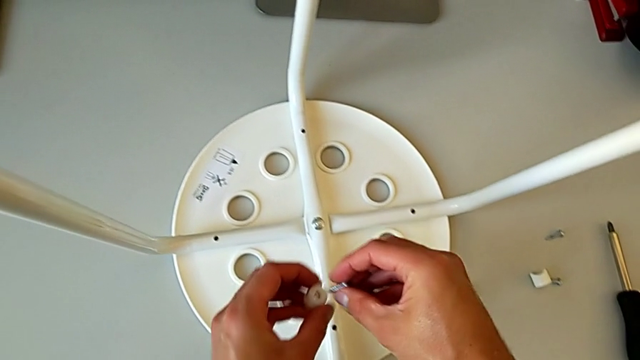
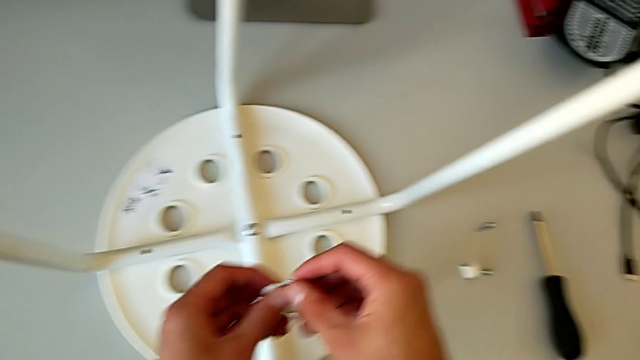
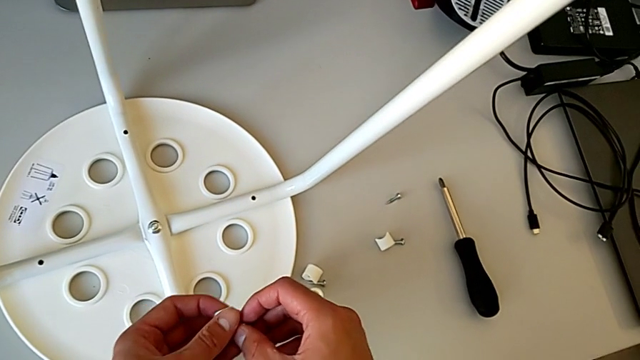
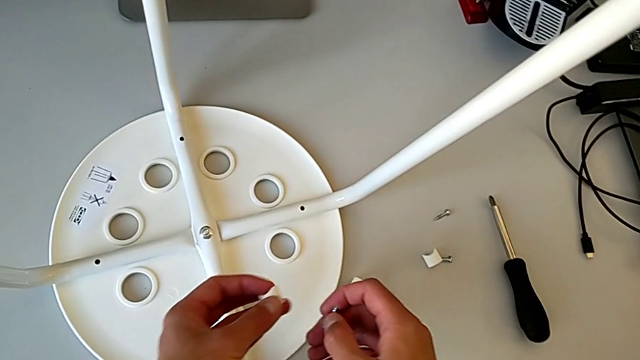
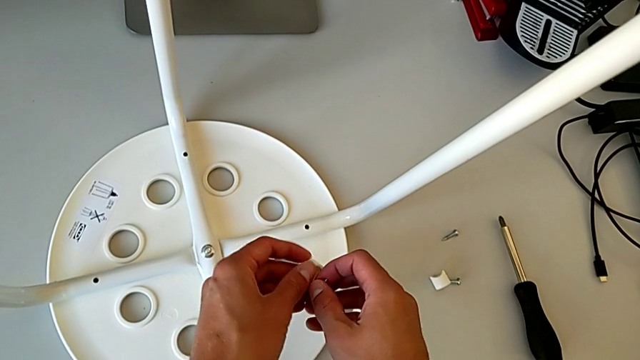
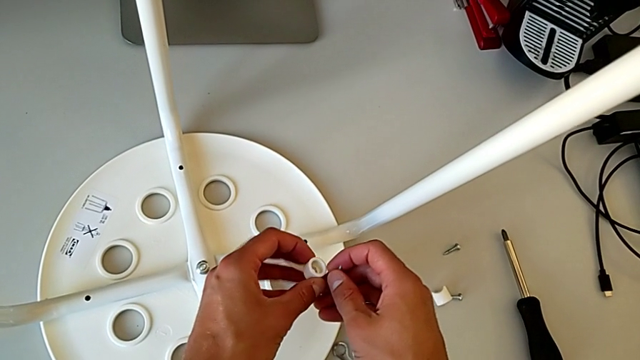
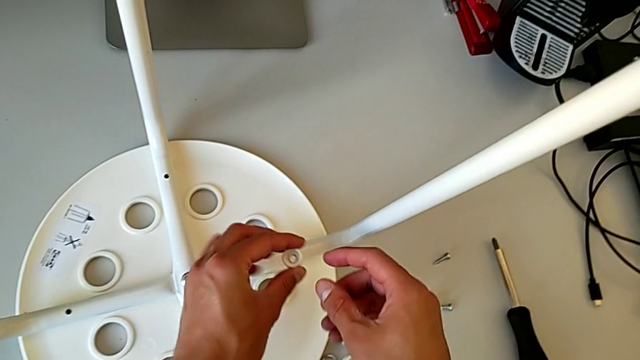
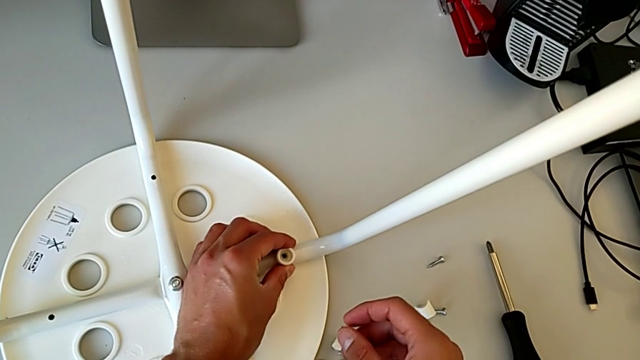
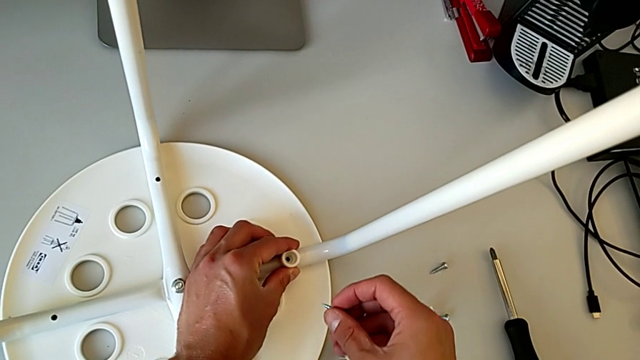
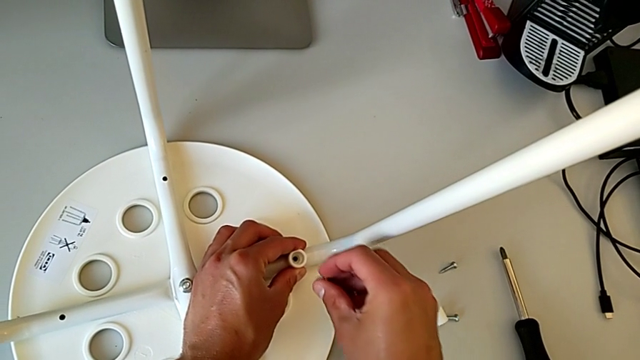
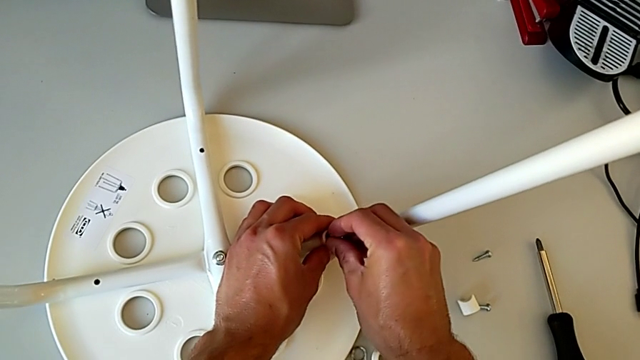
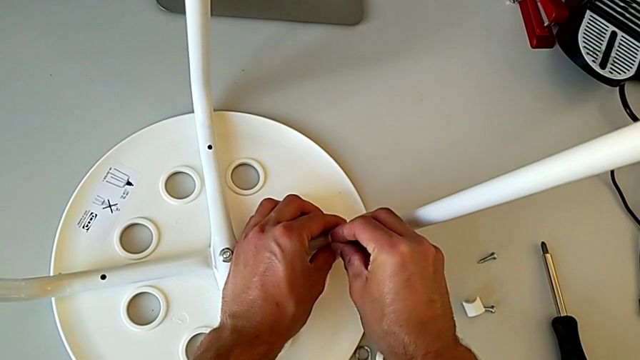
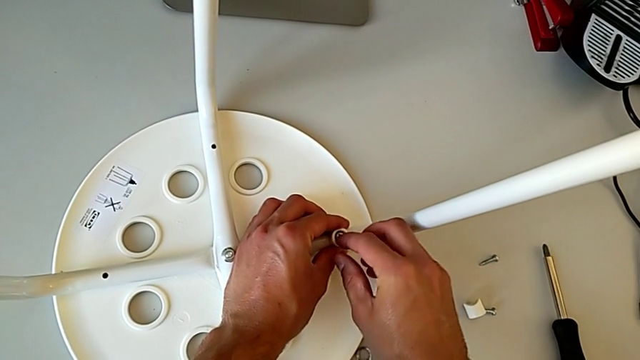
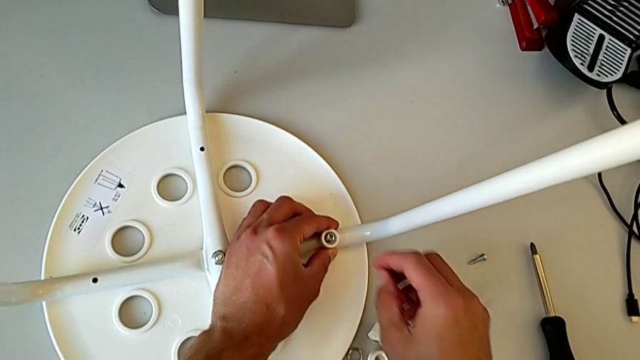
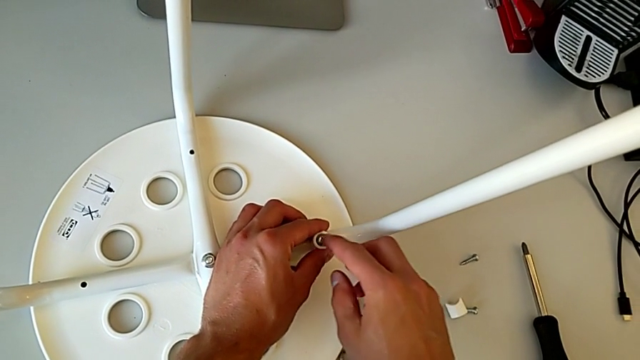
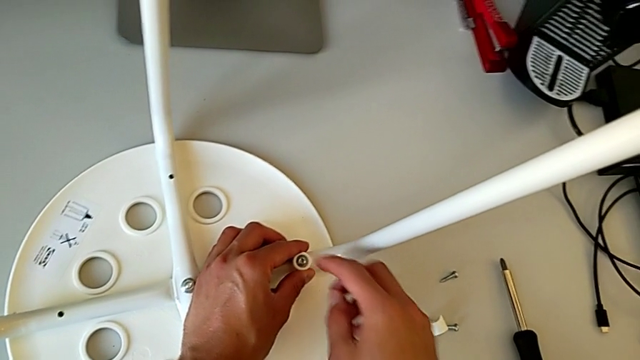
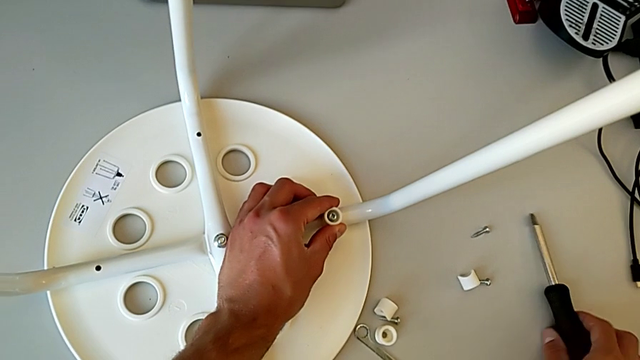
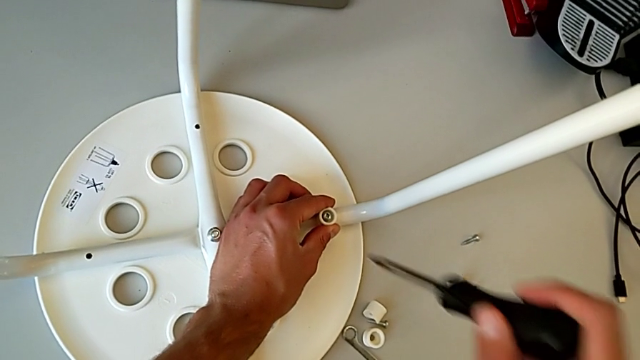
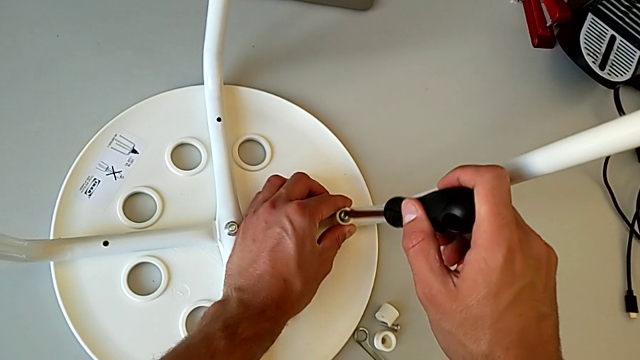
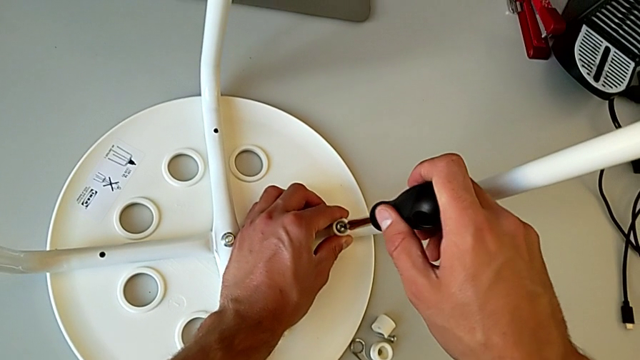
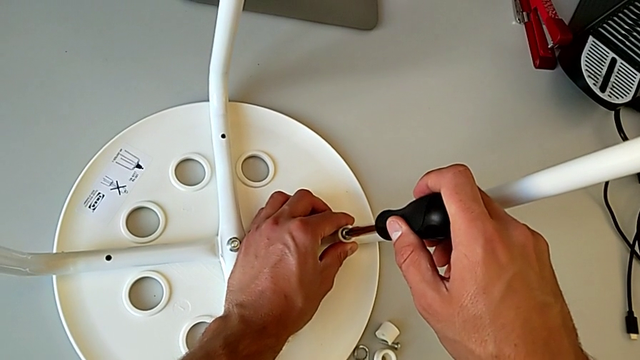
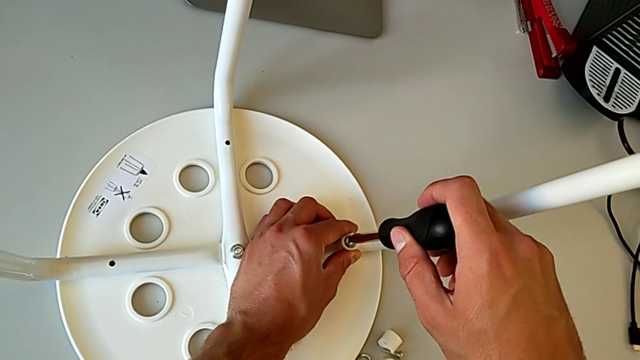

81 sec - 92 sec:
The camera wearer is screwing the legs into place. They approach the washer, approach the stool, place the washer, insert the screw, touch it, approach the screwdriver, grab it, approach the stool and insert the screwdriver.

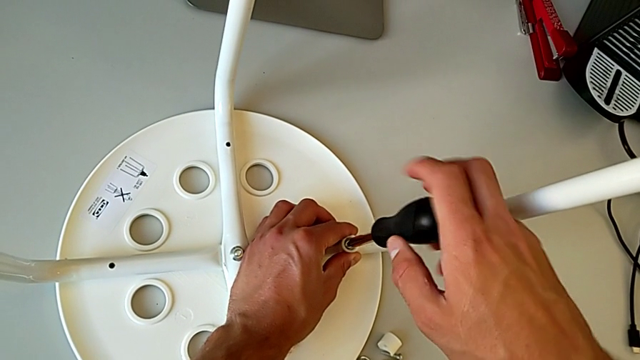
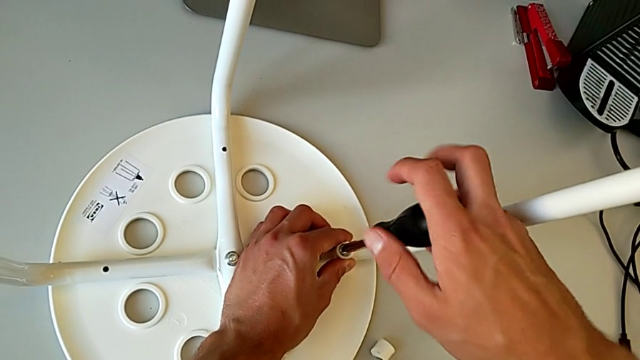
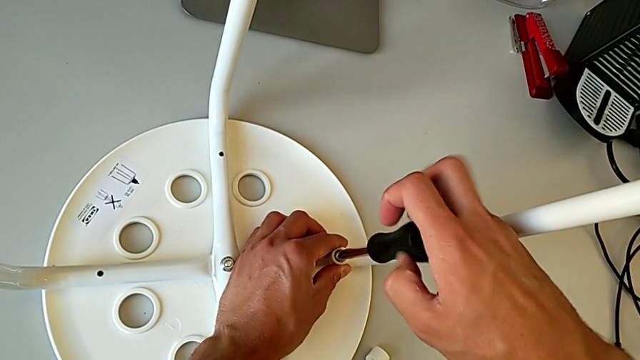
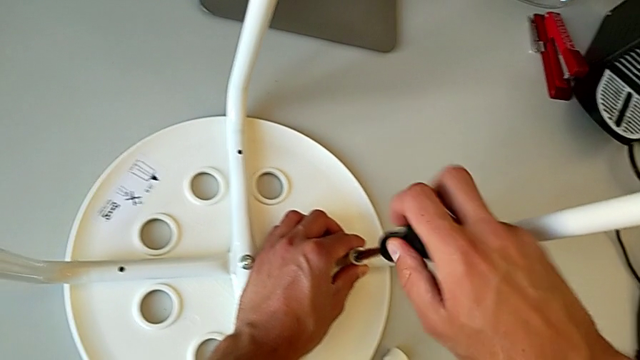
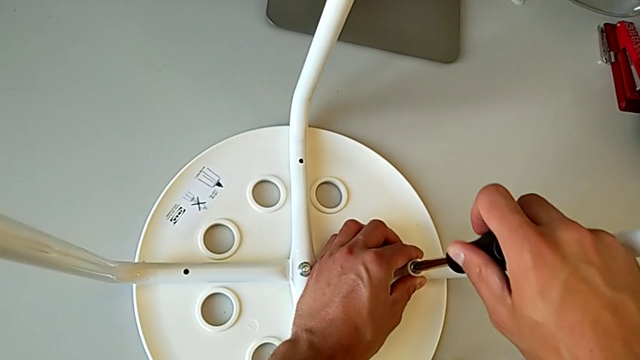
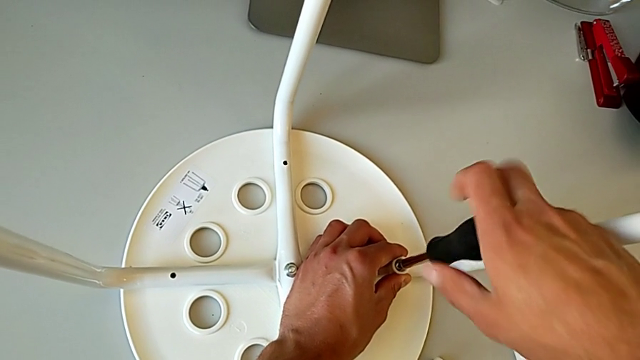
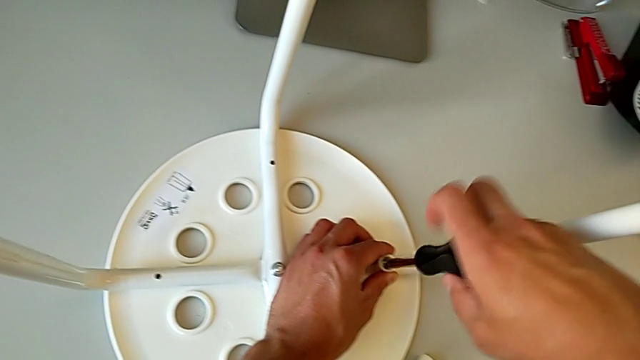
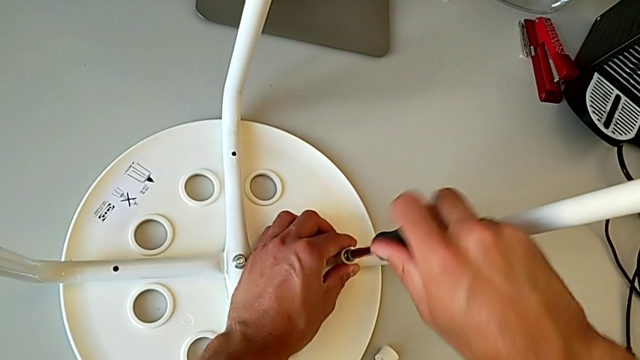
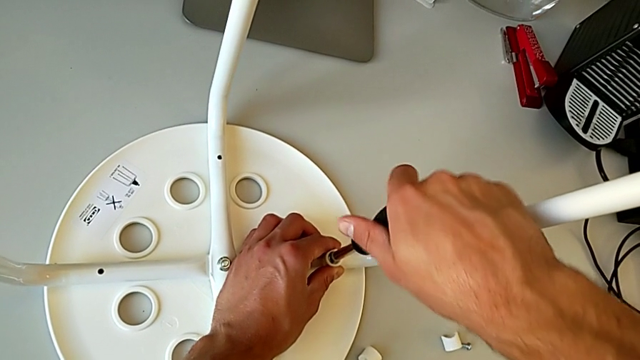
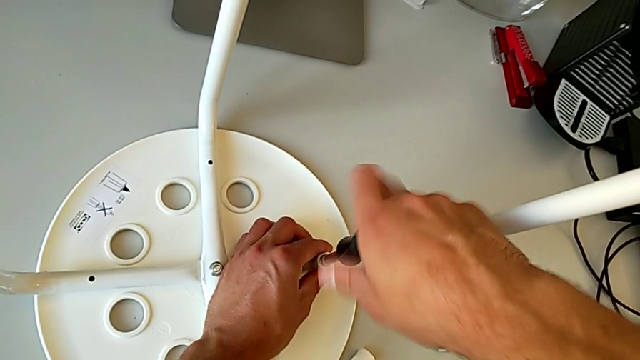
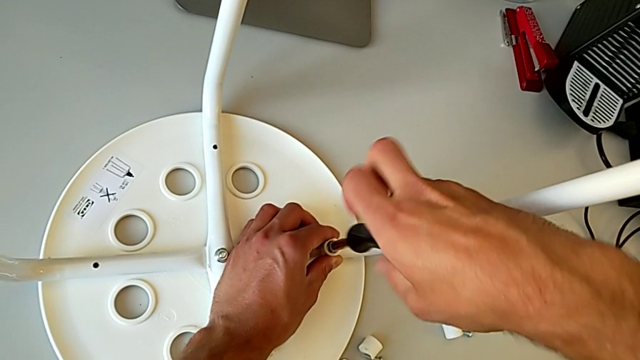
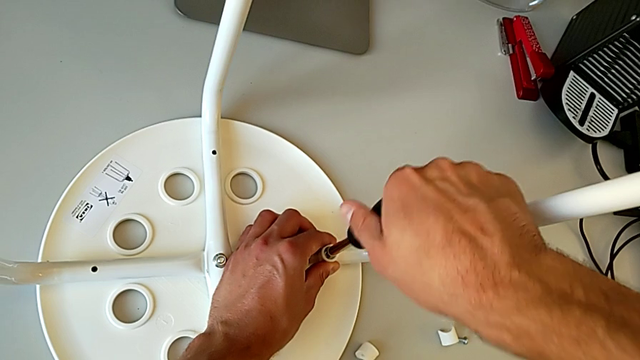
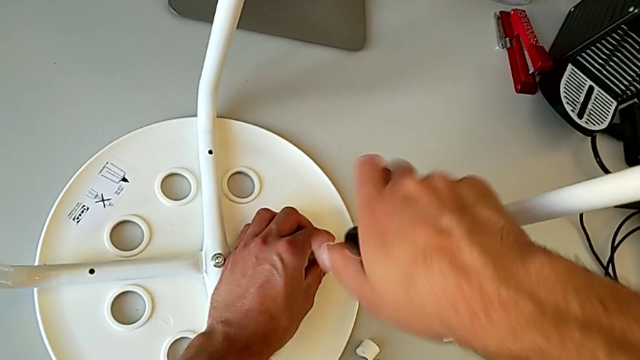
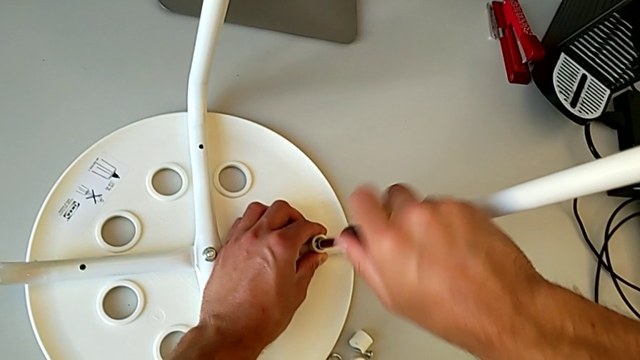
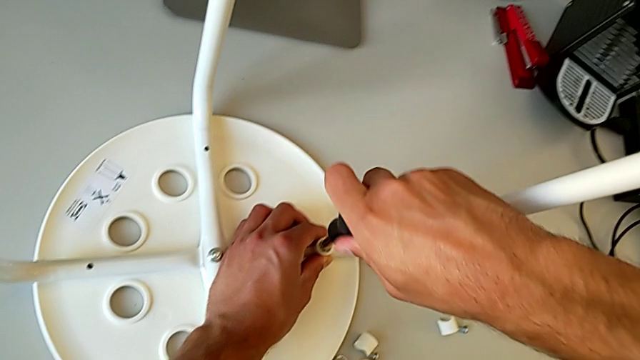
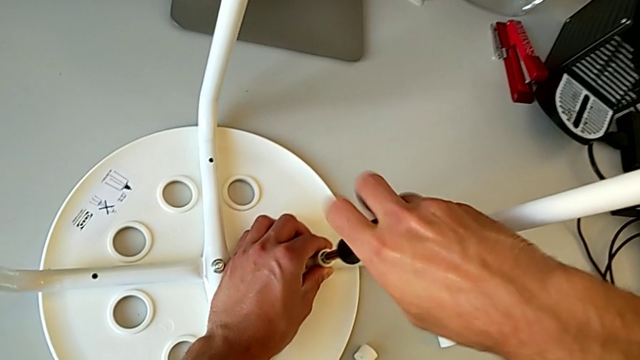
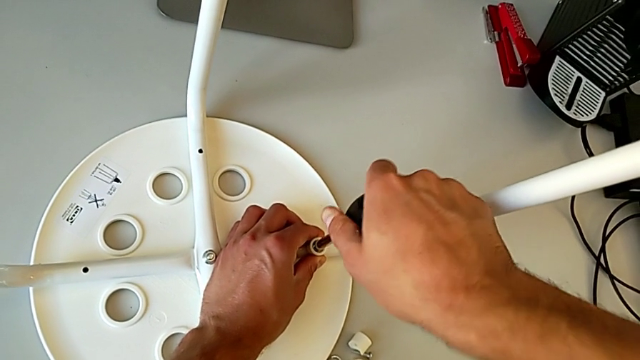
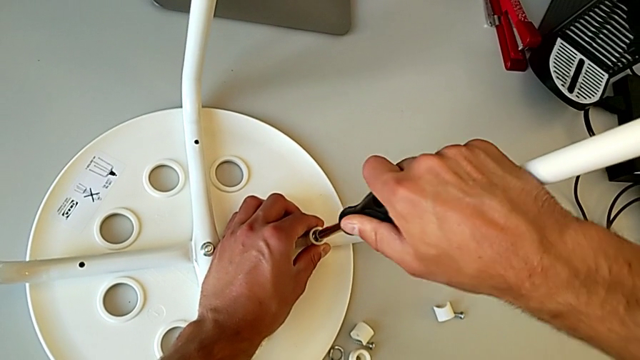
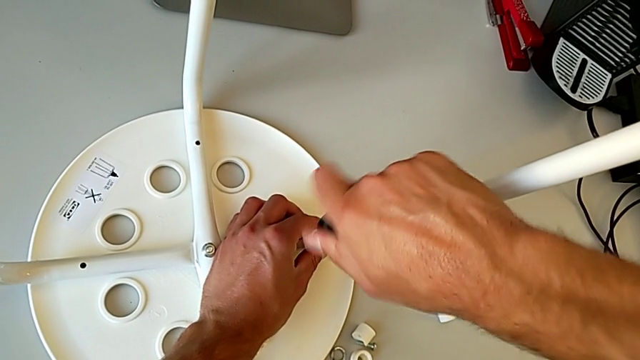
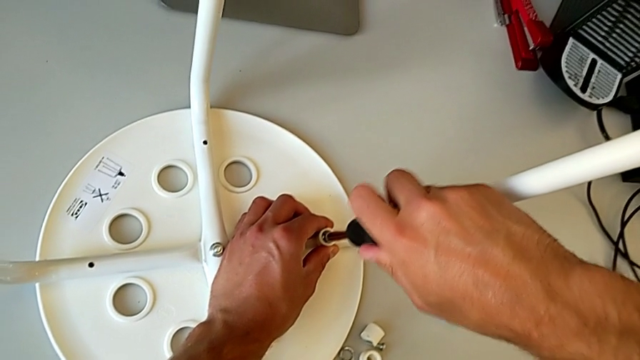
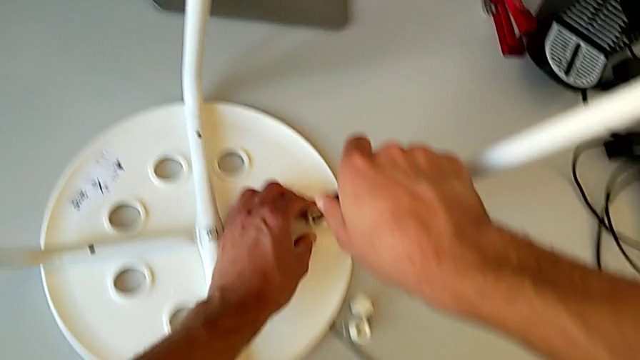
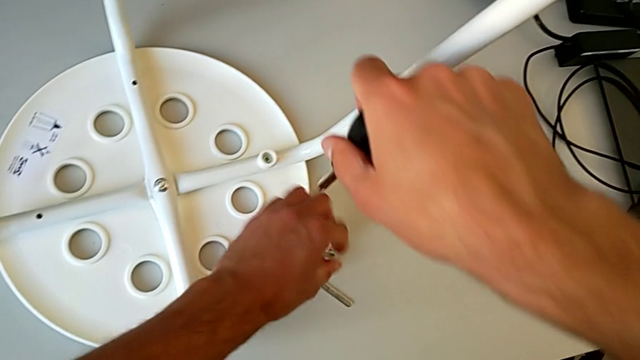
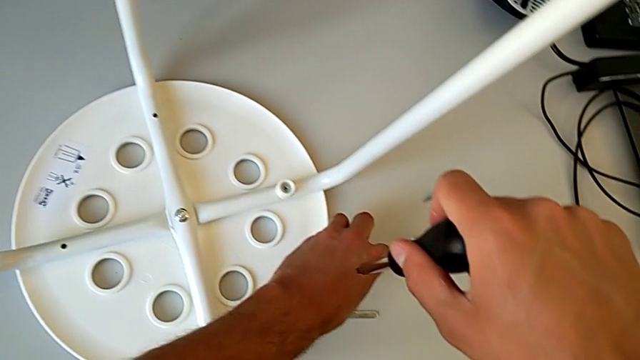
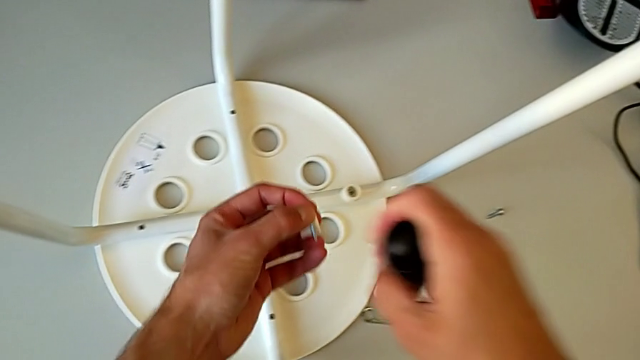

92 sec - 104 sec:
The camera wearer is screwing the legs into place. They screw the screw with the right hand, withdraw the screwdriver, approach the screw, grab it with the left hand and grab it with the right hand.
